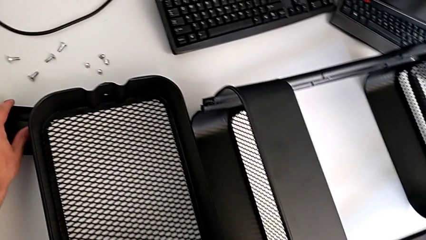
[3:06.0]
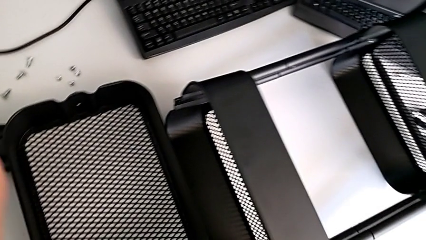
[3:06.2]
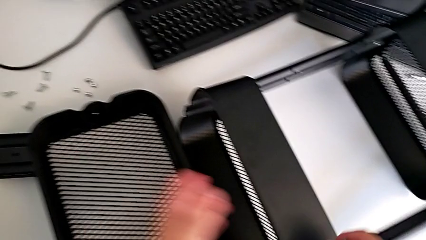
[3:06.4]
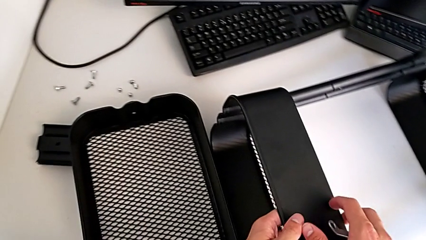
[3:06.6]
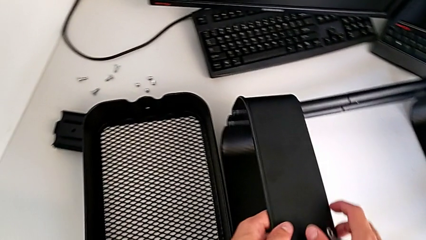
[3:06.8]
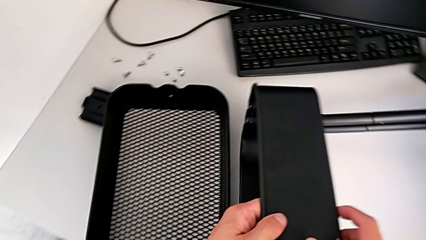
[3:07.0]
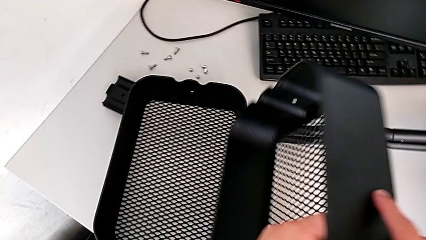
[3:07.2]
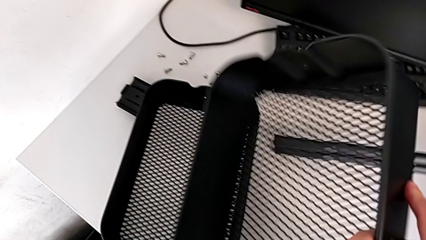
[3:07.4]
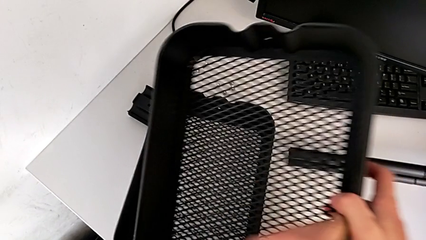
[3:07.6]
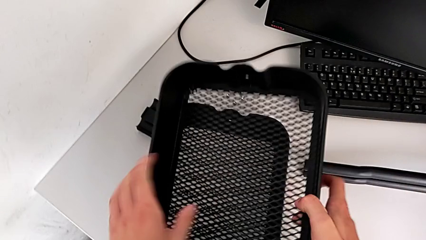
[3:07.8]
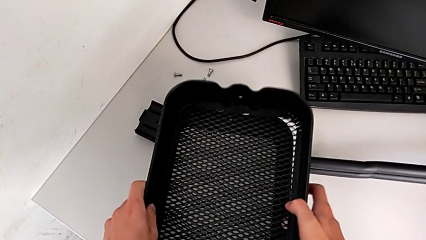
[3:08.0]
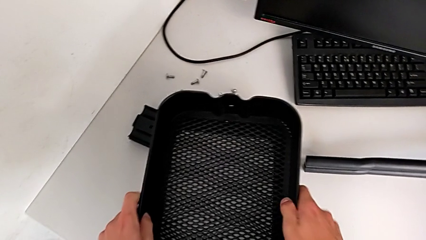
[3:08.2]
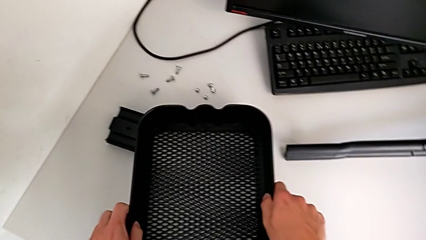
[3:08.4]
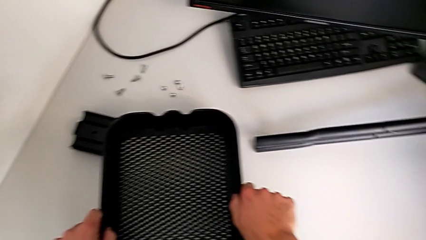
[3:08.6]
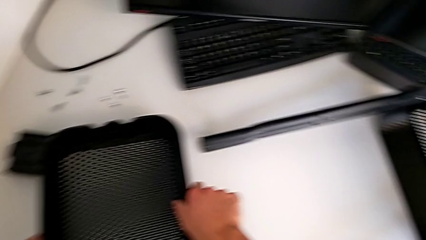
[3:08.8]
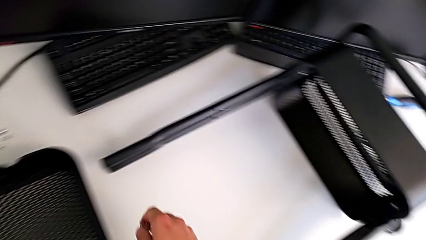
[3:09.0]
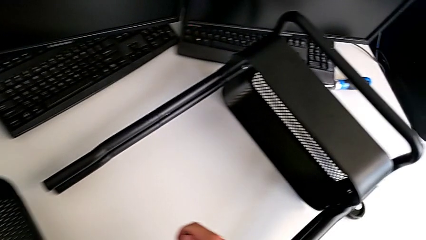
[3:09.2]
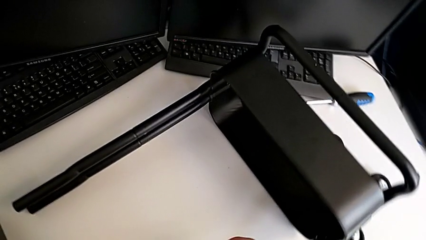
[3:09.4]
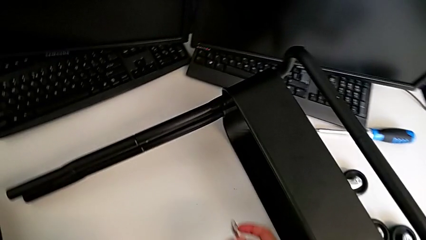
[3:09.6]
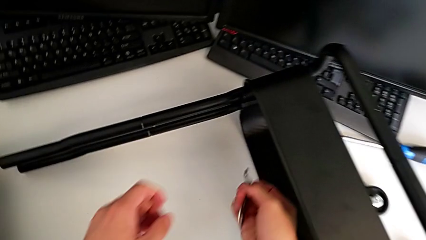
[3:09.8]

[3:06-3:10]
The camera wearer is disassembling the top tray. They disassemble the top grid tray and place the grid tray.

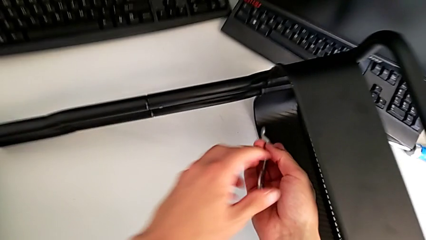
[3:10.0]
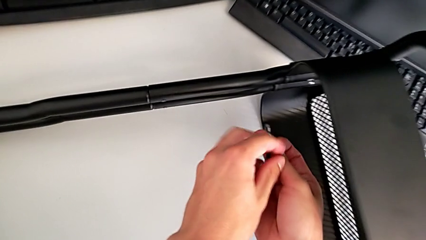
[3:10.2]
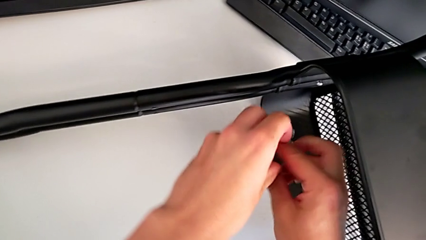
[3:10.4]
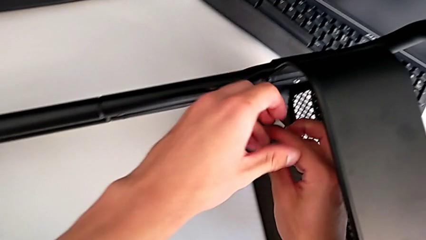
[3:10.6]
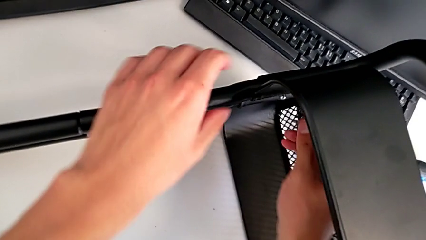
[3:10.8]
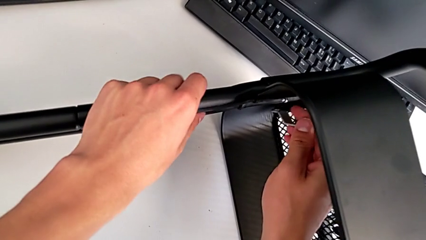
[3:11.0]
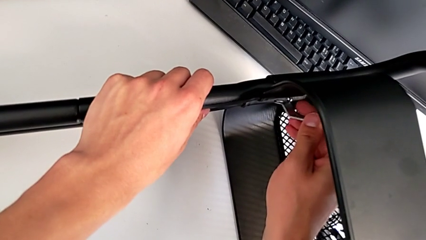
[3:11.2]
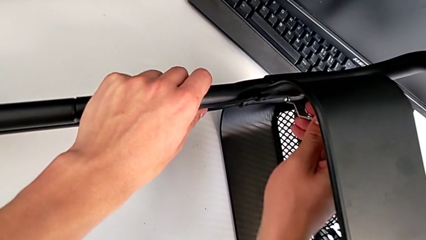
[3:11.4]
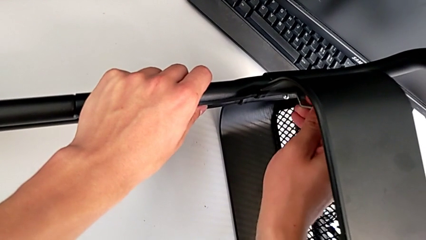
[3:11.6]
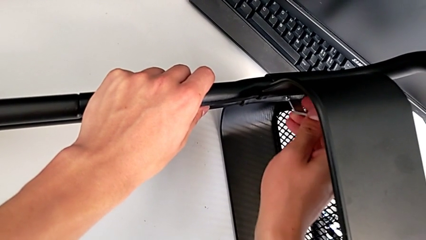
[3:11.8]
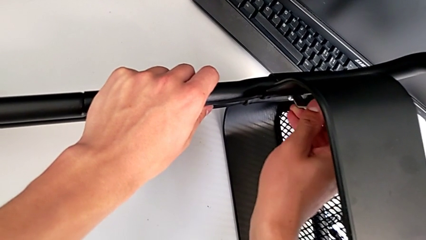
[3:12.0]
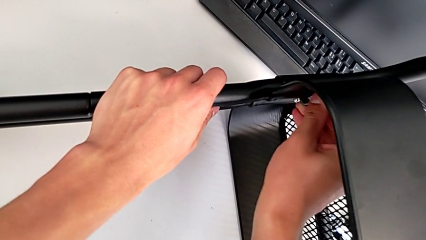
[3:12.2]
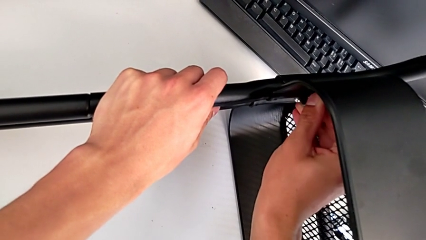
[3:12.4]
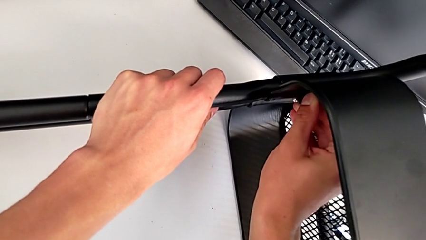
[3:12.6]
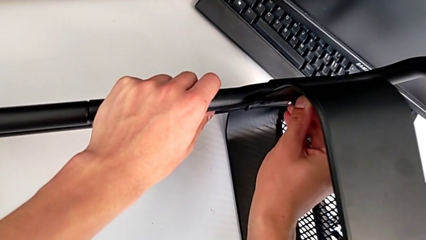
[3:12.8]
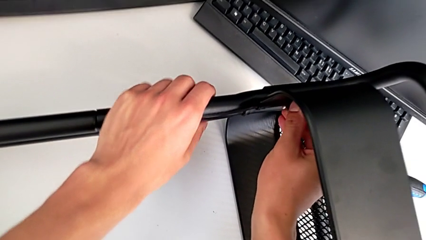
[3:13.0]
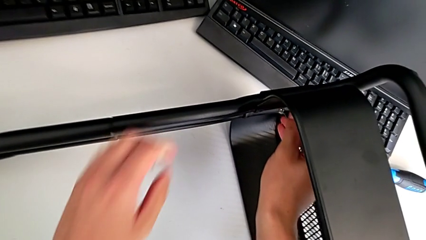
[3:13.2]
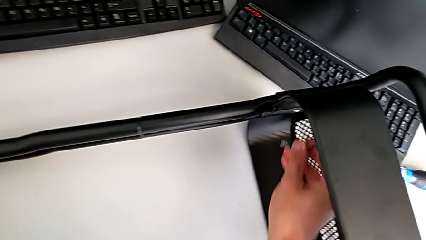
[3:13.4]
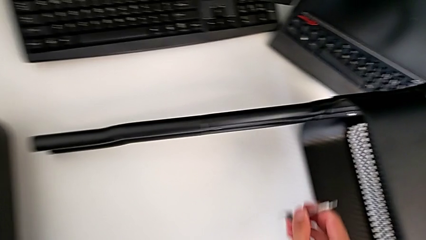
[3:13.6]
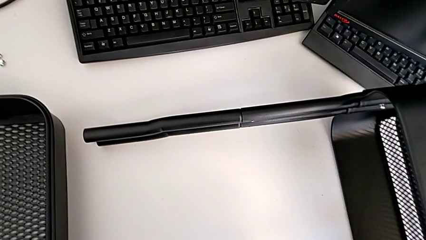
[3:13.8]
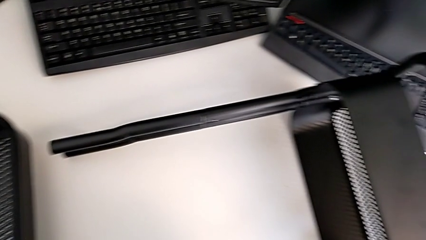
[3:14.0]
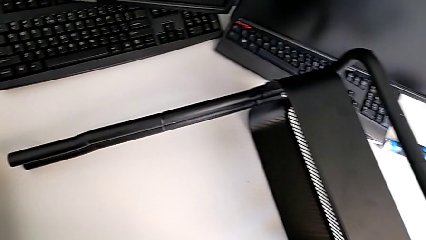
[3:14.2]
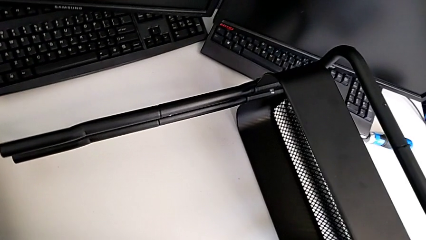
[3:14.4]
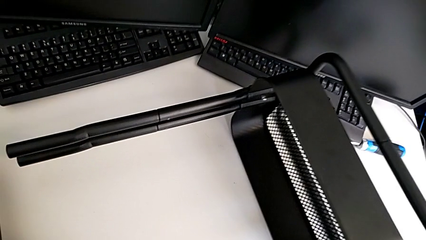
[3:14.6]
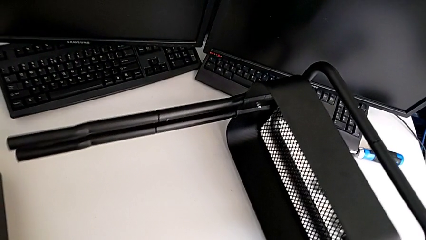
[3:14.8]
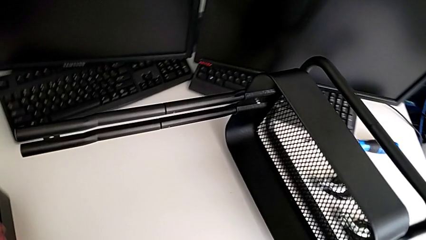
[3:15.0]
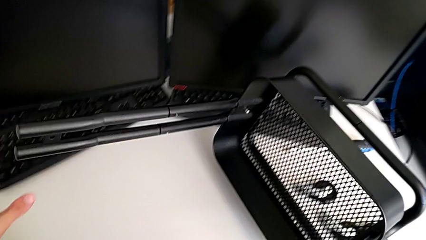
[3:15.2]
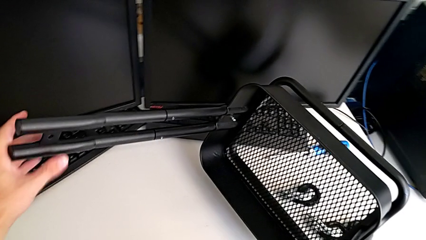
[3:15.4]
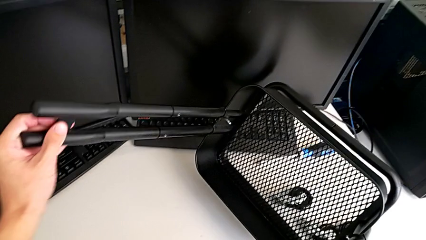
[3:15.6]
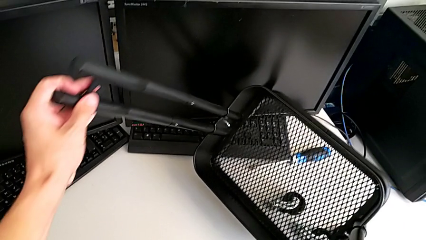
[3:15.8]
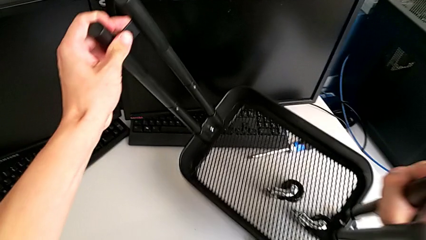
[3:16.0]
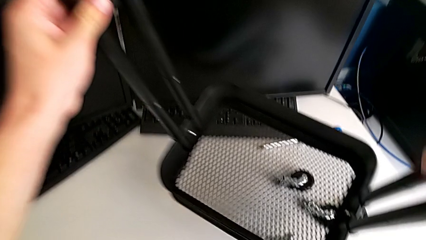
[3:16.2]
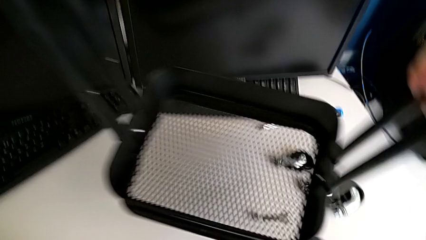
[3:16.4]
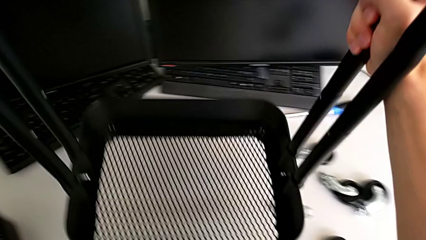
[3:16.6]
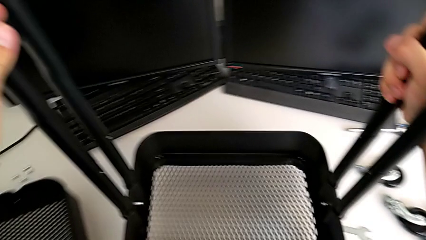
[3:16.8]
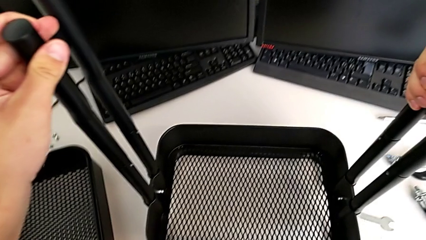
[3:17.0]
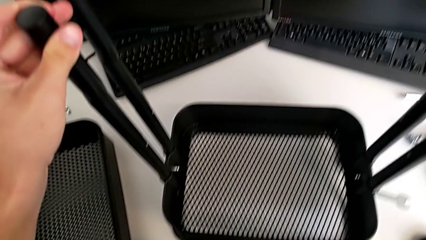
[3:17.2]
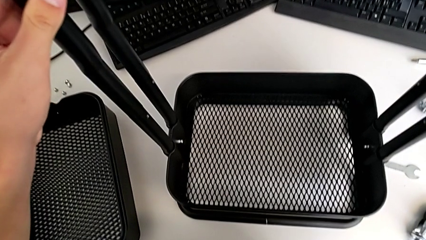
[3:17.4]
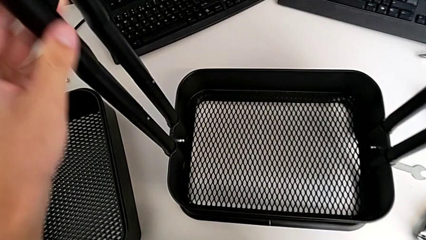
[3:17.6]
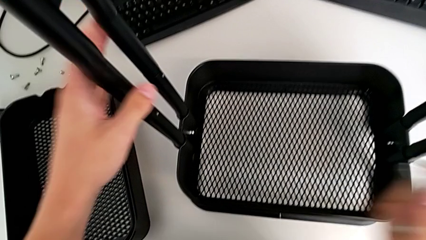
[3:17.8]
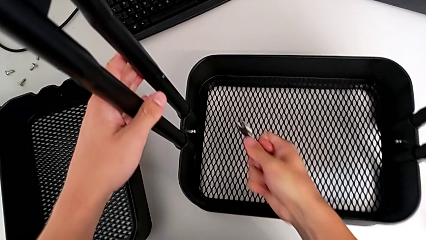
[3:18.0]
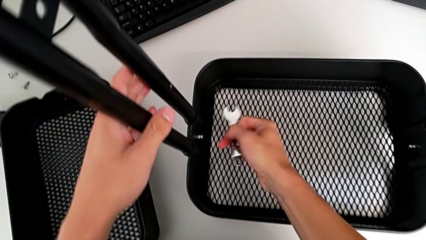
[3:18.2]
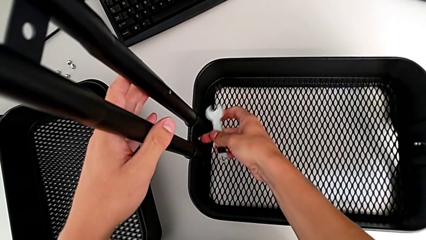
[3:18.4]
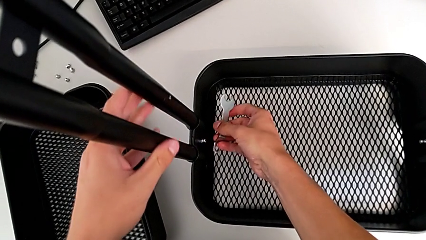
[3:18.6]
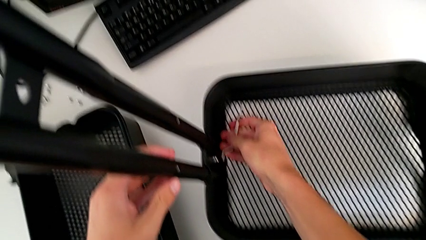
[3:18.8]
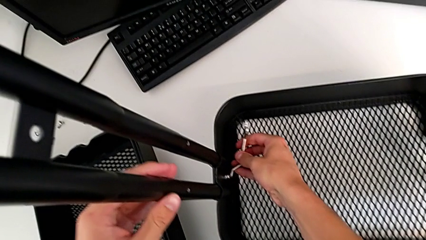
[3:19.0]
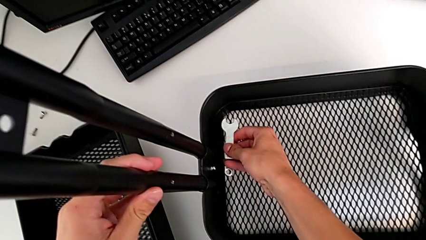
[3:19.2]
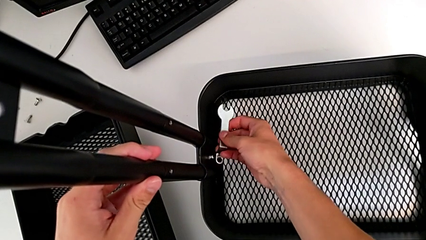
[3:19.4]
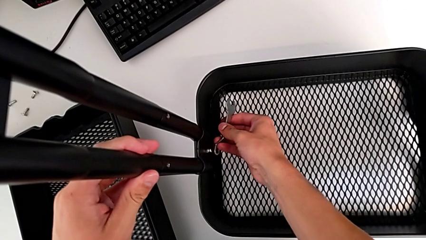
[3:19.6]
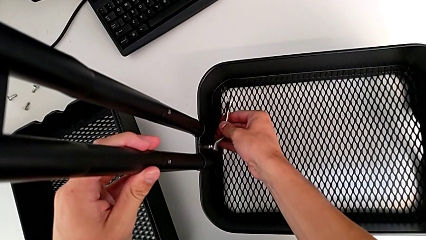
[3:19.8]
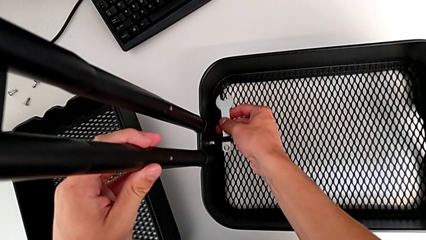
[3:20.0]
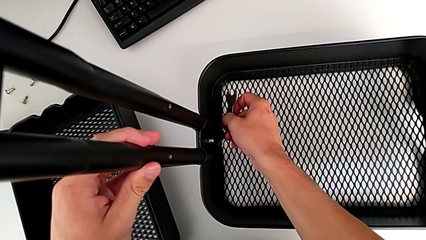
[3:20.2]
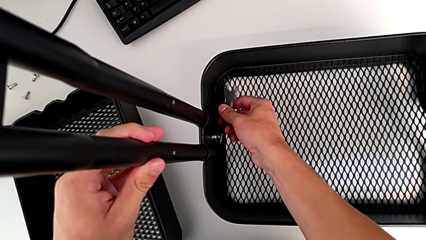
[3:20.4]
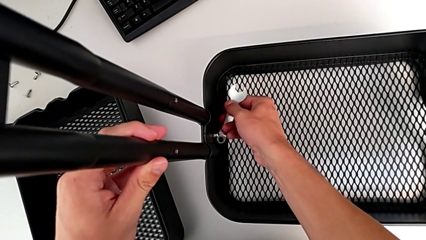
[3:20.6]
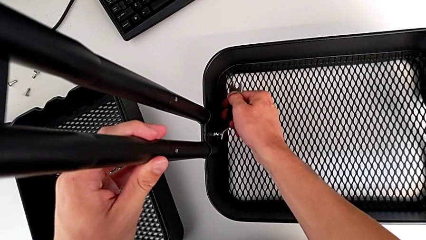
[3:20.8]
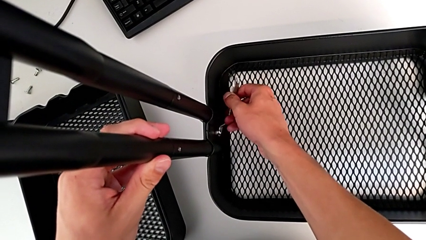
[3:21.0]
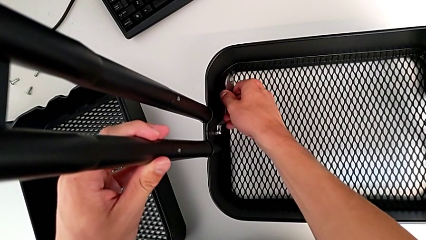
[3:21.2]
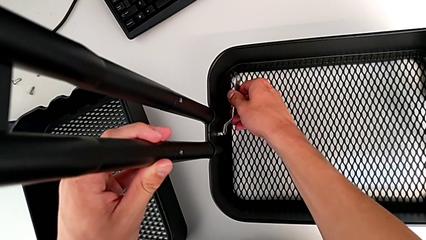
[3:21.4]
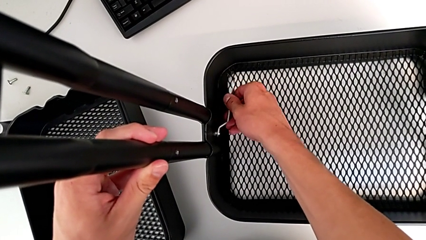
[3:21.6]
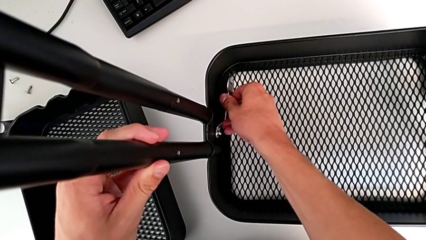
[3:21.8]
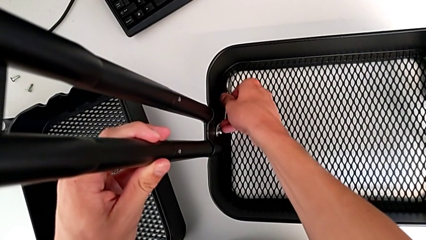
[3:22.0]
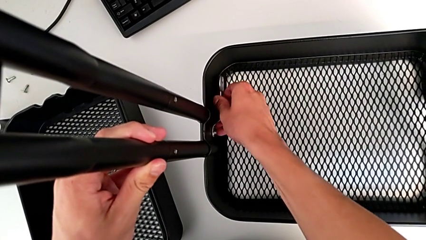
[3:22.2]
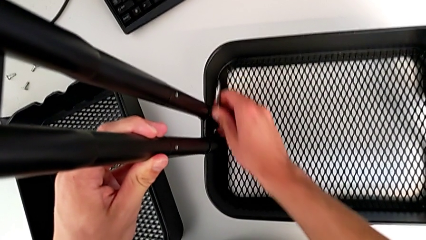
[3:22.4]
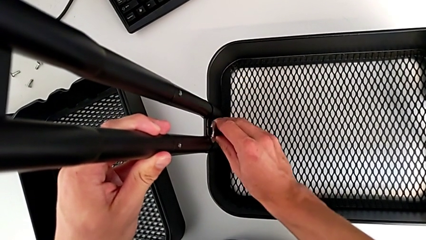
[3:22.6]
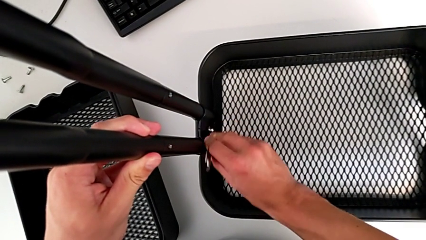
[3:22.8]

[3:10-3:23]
The camera wearer is disassembling the bottom tray. They wrongly insert the hexagonal wrench, grab the utility cart, lift it and insert the hexagonal wrench.
